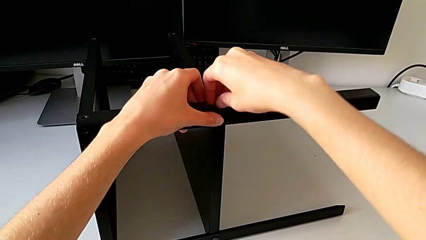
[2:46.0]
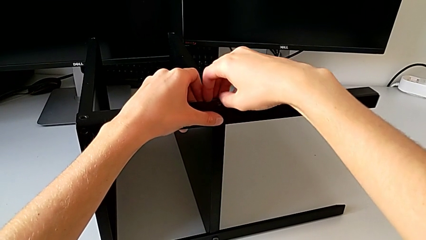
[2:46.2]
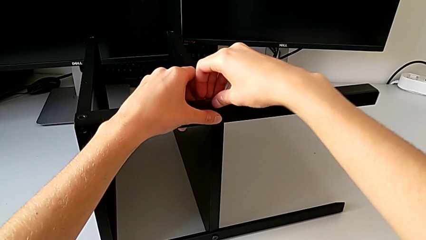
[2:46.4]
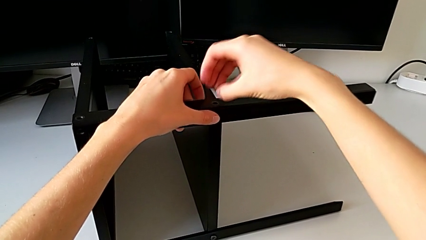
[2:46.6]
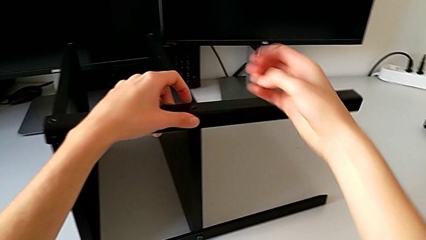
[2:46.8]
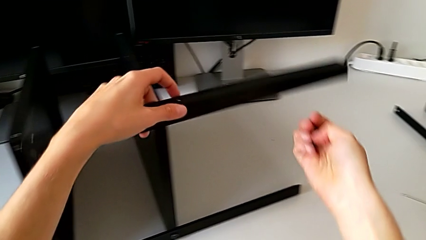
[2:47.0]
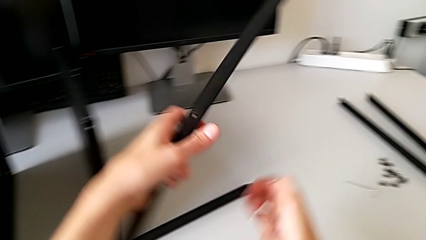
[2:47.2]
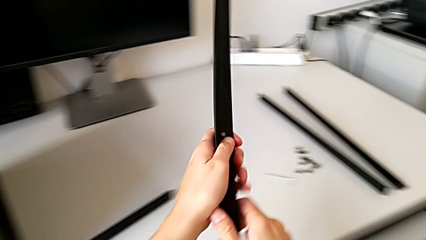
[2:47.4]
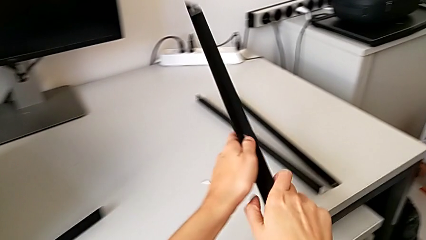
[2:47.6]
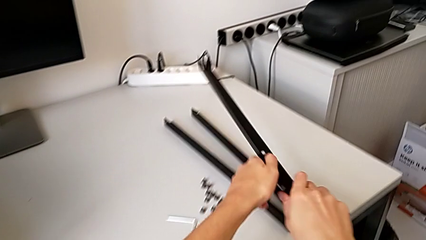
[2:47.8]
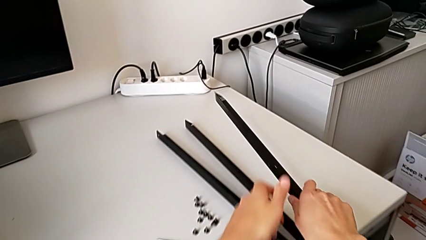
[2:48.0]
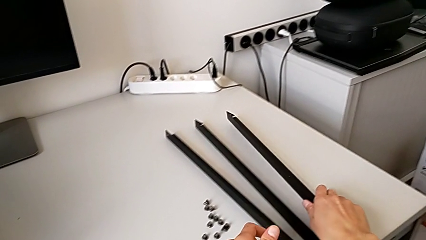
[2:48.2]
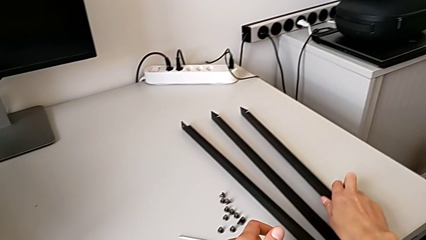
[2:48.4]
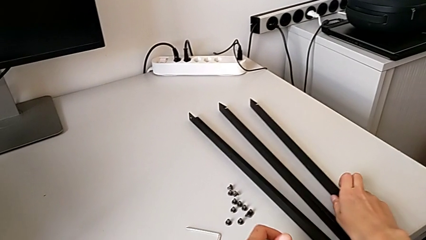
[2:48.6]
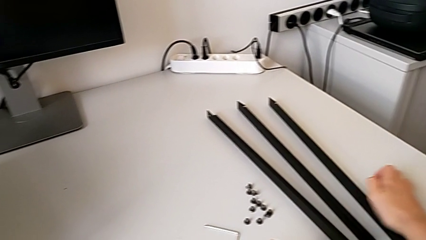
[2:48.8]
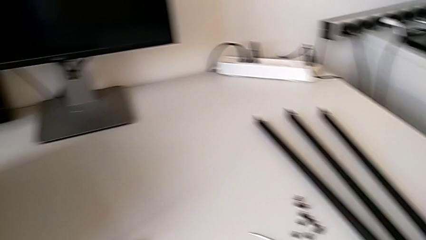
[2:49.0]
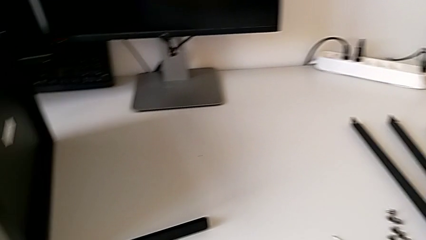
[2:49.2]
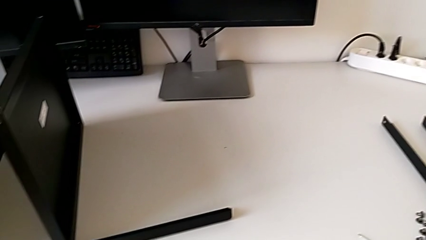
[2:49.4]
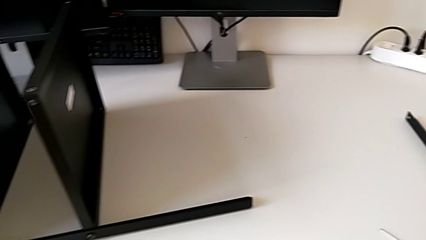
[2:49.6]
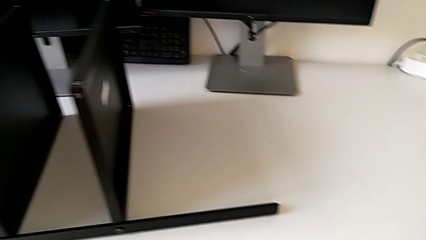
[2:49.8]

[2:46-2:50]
The camera wearer is disassembling the third leg. They disassemble the hex socket head, place the leg and place the hex socket head.

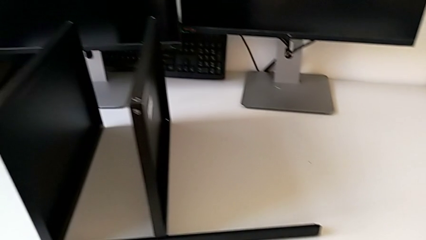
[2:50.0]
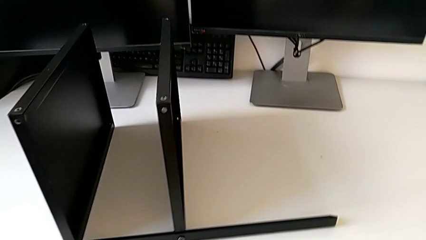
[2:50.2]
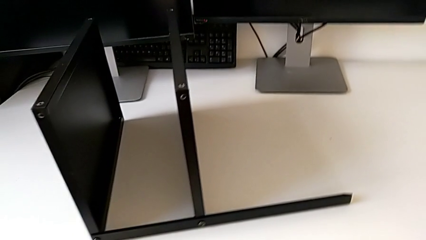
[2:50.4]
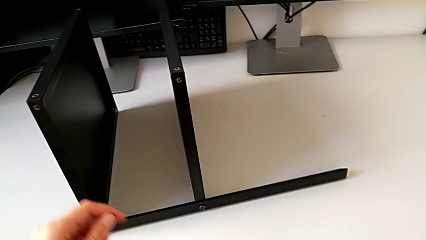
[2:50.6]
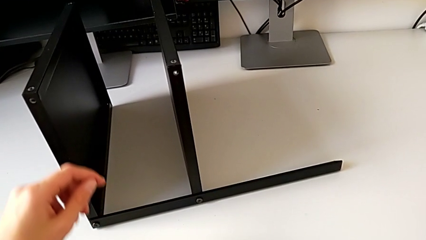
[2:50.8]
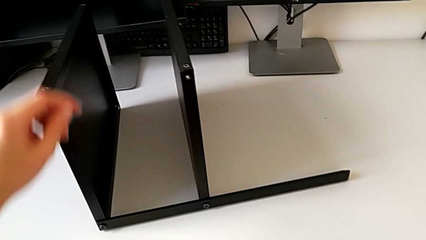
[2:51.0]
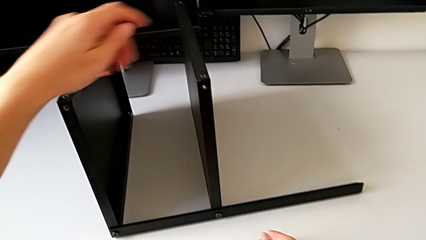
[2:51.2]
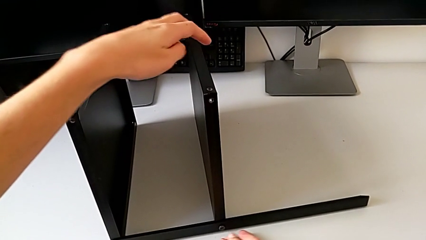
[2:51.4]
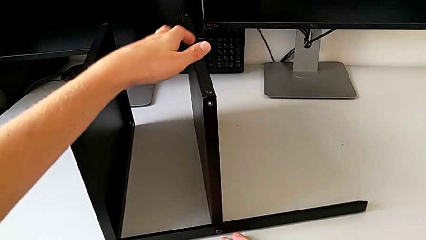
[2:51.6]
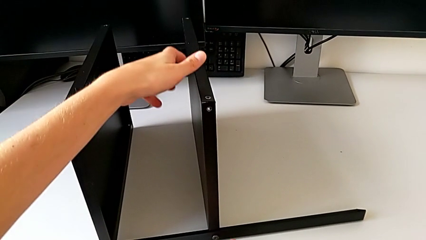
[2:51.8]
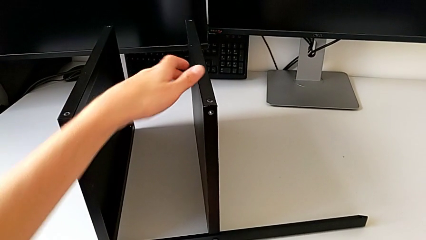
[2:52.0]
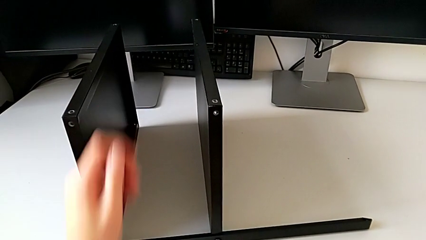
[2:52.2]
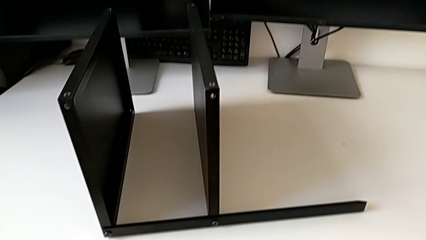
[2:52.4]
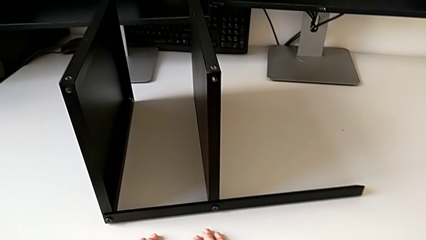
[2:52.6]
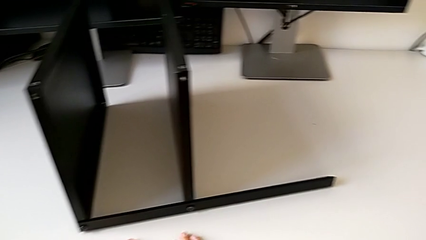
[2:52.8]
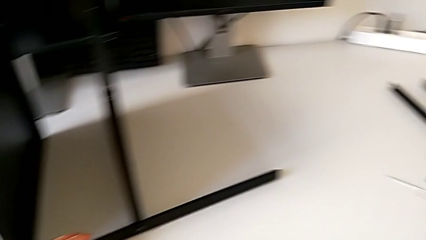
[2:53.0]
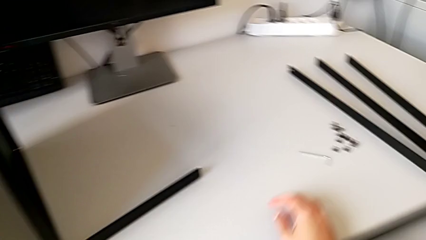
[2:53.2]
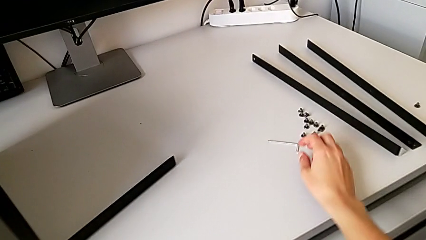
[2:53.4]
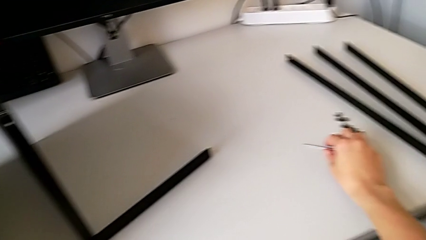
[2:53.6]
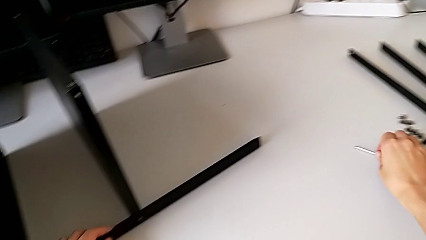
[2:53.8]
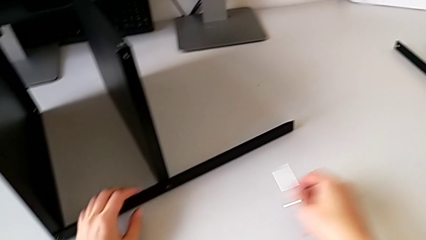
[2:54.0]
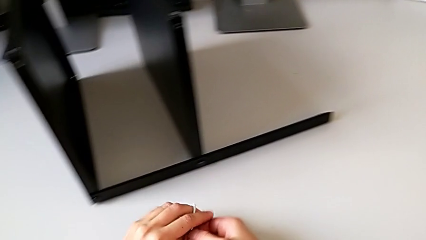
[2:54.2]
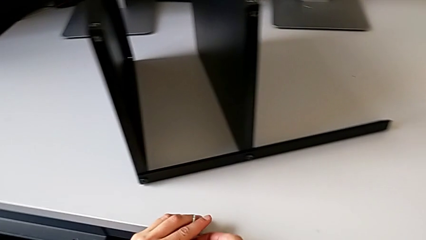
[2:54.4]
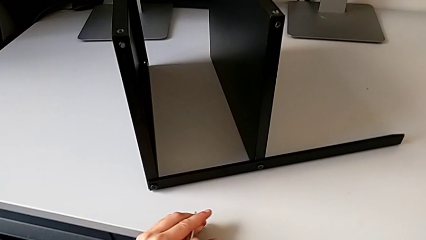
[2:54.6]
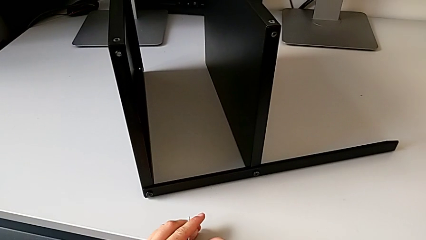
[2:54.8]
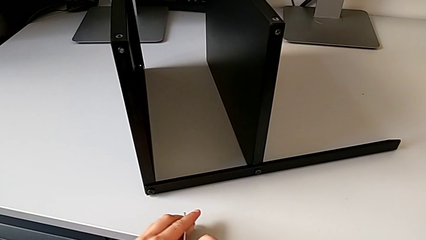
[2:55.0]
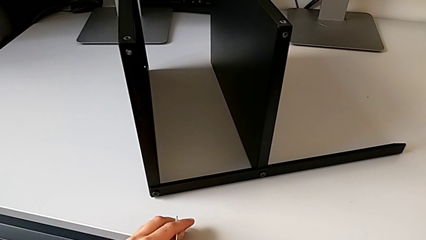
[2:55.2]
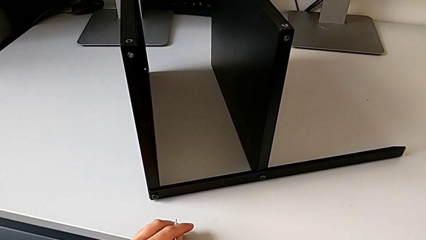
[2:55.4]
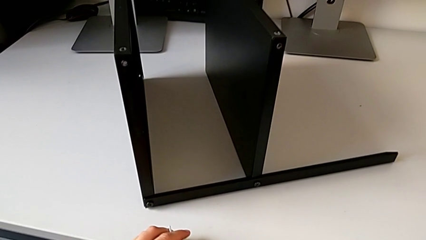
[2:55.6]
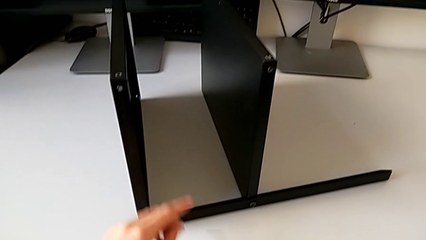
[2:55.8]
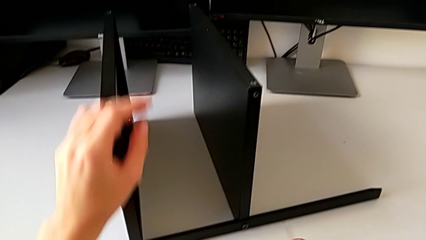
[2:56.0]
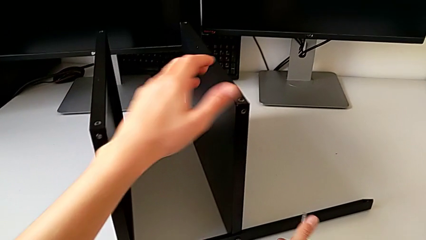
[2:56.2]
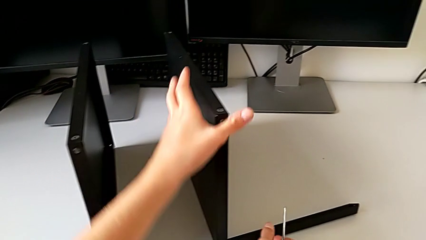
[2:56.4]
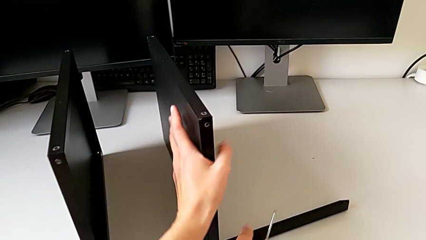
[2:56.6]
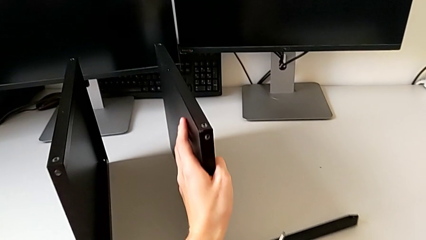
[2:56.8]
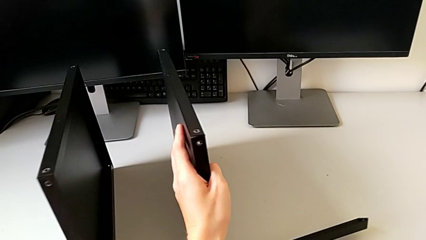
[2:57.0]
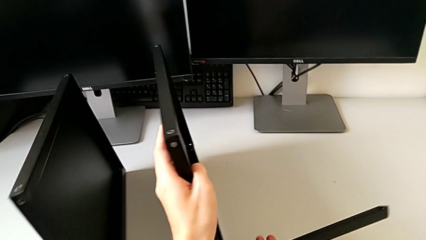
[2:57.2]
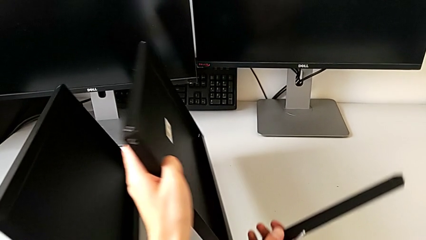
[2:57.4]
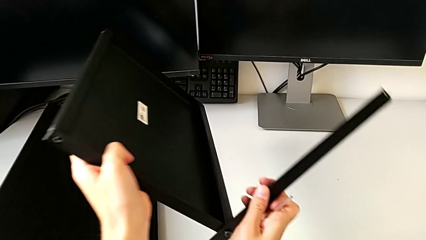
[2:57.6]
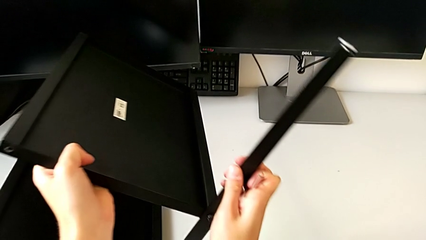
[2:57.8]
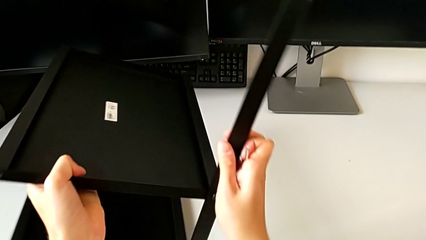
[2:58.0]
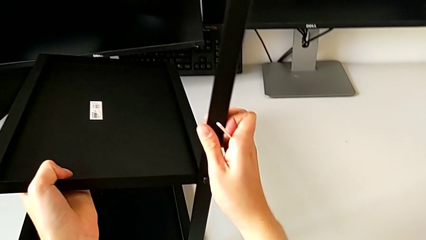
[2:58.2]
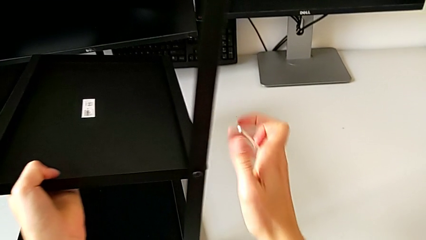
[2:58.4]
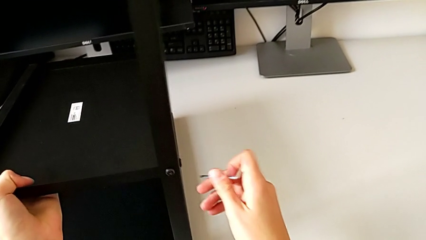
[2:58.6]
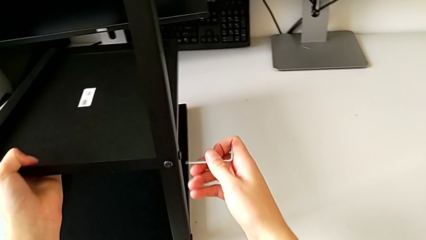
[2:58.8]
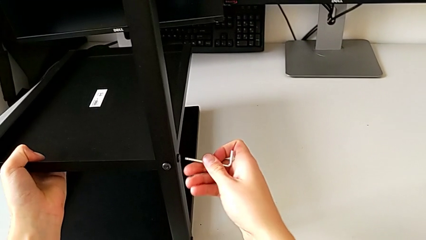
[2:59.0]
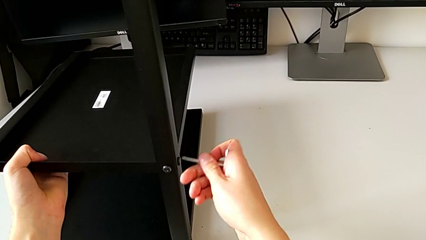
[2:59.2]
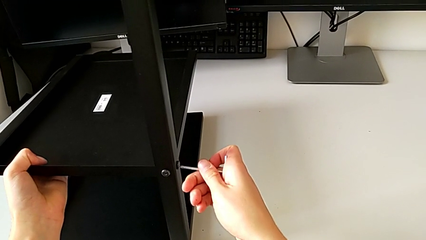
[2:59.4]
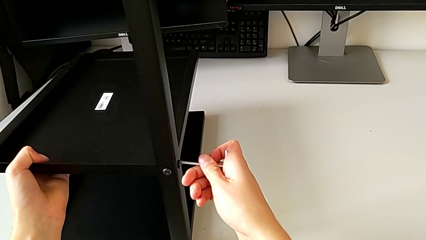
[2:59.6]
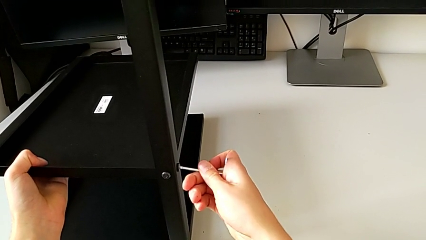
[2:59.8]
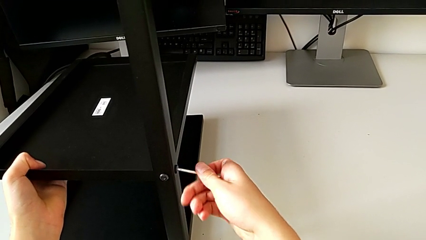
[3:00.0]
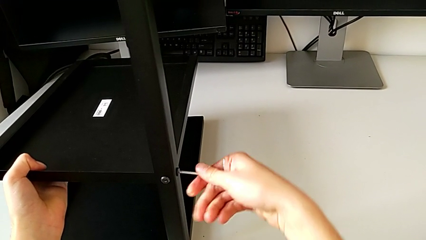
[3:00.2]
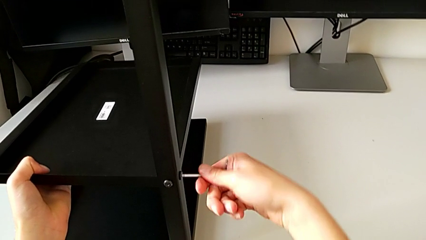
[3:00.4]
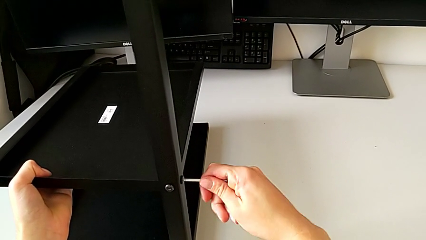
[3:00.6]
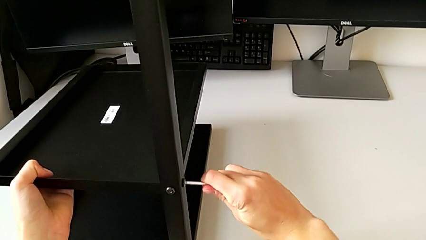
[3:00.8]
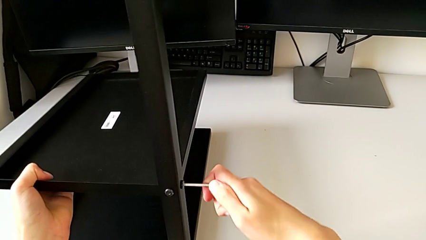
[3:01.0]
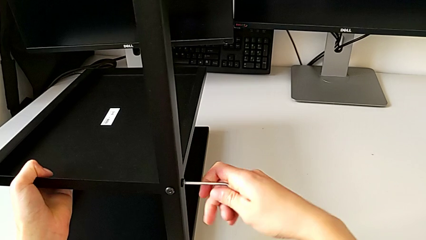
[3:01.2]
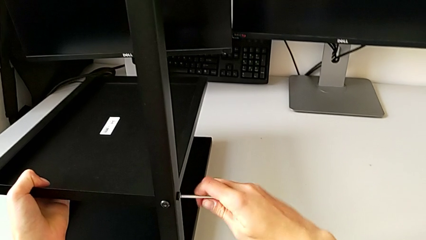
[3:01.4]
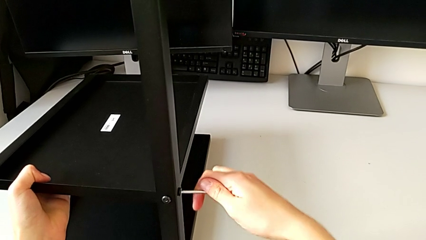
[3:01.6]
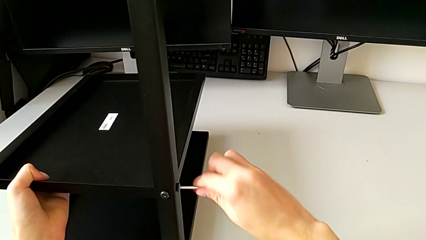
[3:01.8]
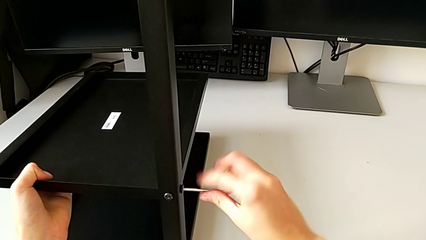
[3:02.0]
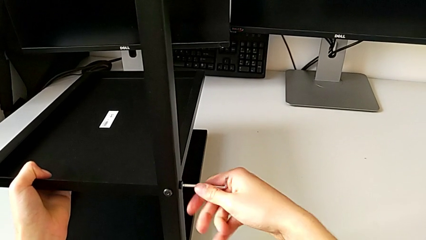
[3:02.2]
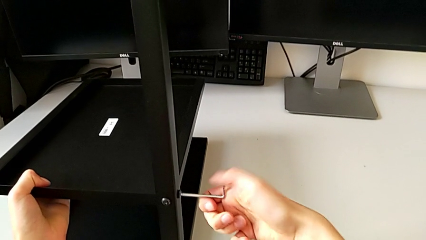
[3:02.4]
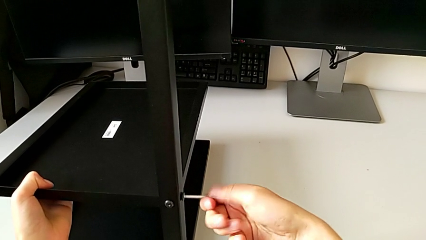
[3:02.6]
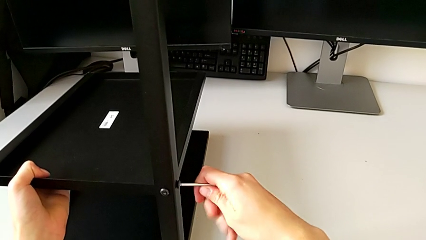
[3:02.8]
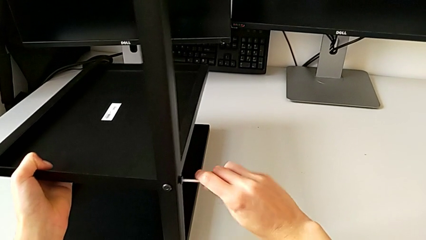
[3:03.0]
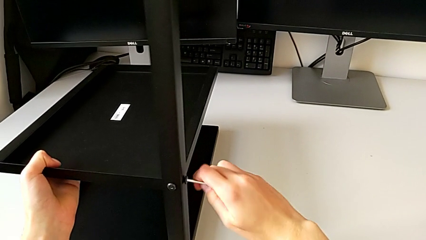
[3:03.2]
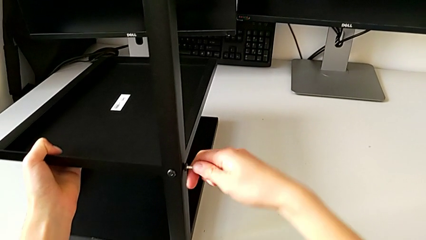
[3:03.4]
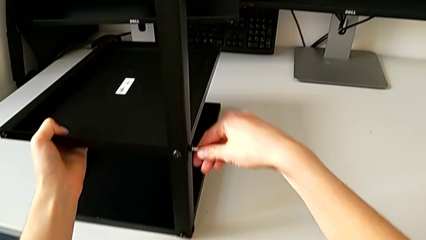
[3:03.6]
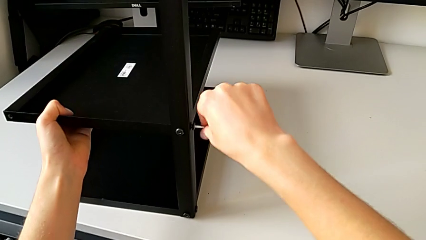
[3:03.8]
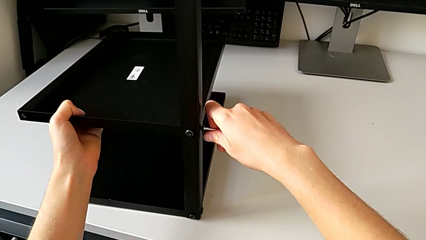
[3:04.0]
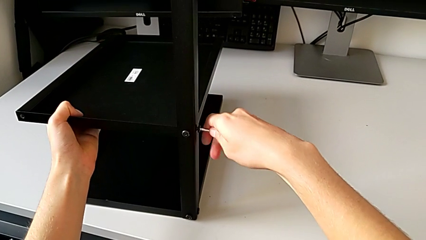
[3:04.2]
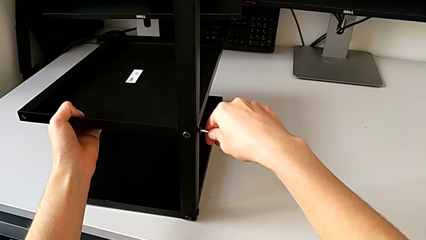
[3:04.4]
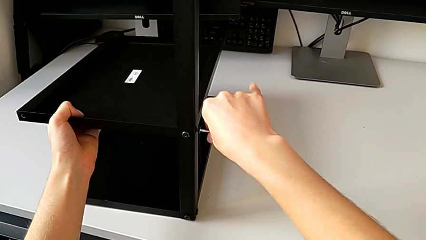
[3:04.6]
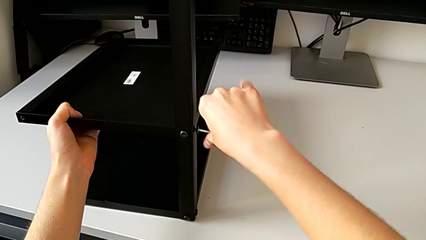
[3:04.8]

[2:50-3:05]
The camera wearer is disassembling the shelf. They approach the nightstand, grab the Allen wrench with the right hand, slide the nightstand with the left hand, approach the nightstand, rotate it, insert the Allen wrench and begin to unscrew the hex socket head.
